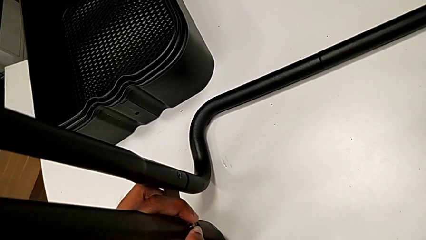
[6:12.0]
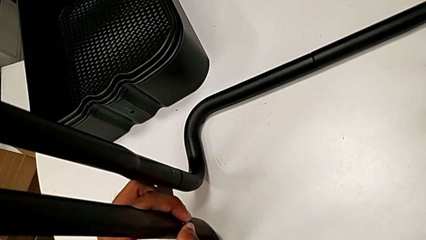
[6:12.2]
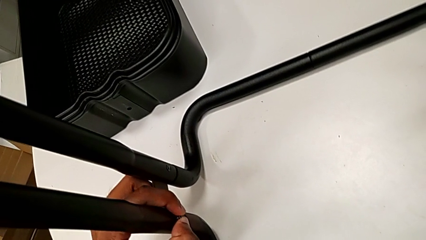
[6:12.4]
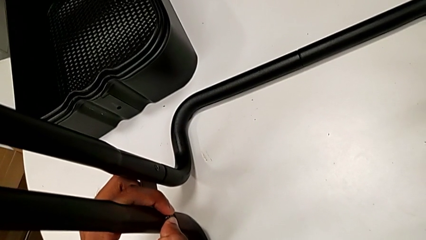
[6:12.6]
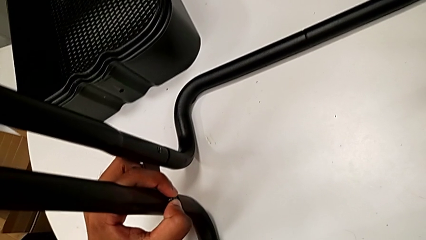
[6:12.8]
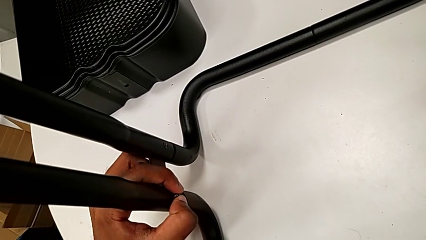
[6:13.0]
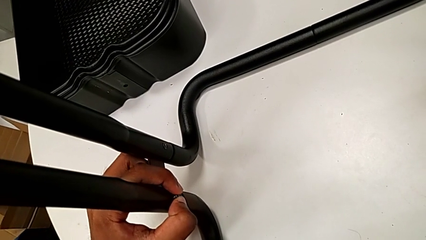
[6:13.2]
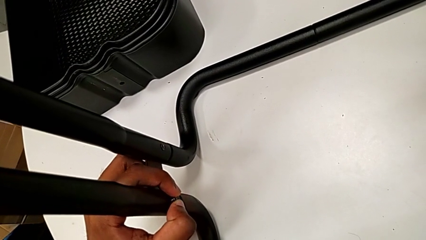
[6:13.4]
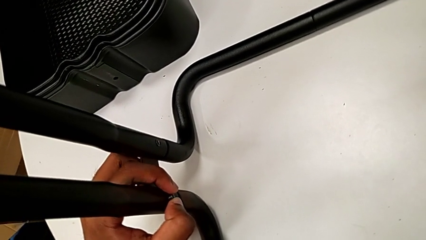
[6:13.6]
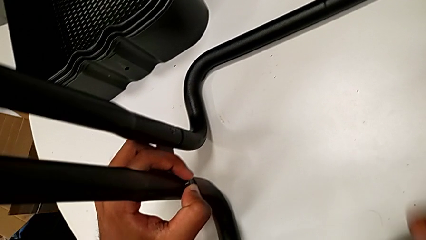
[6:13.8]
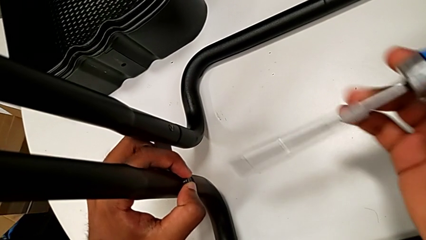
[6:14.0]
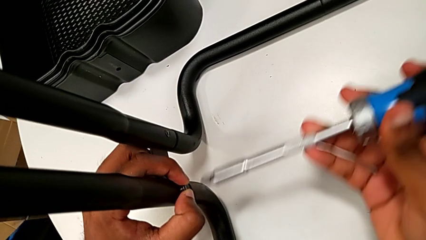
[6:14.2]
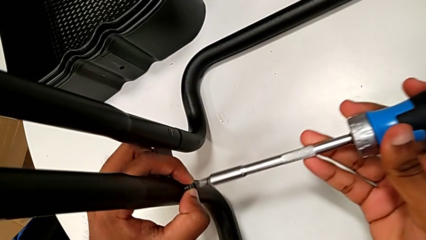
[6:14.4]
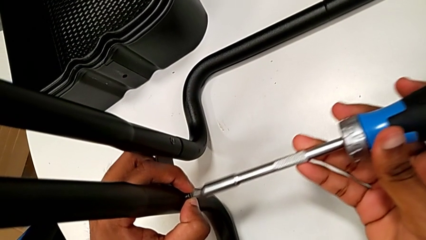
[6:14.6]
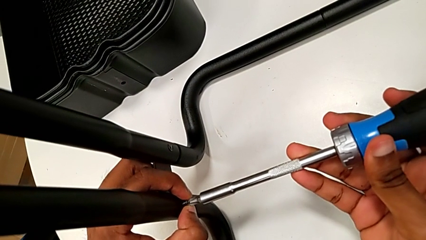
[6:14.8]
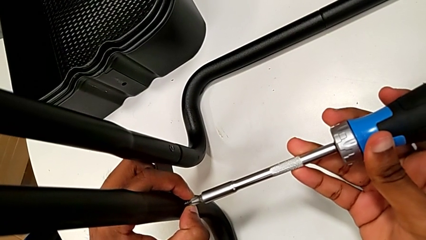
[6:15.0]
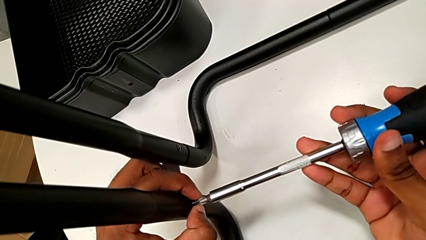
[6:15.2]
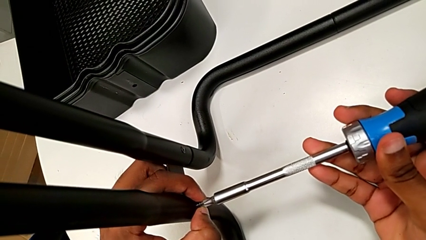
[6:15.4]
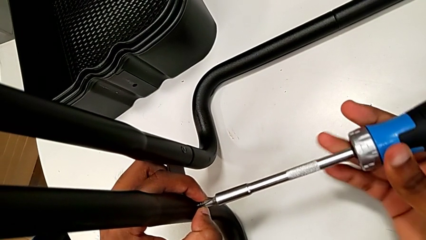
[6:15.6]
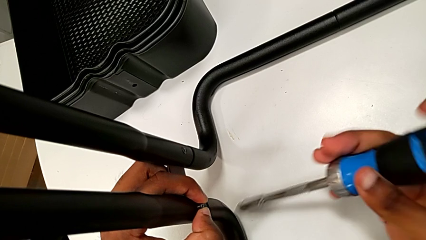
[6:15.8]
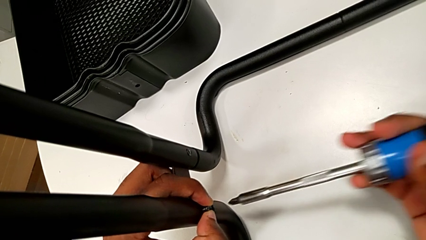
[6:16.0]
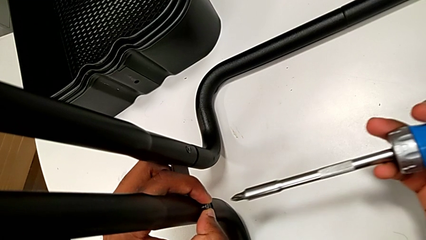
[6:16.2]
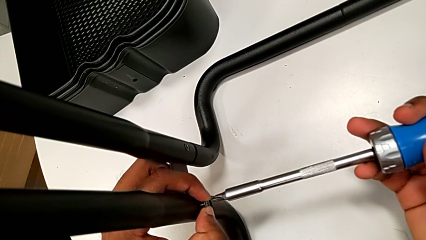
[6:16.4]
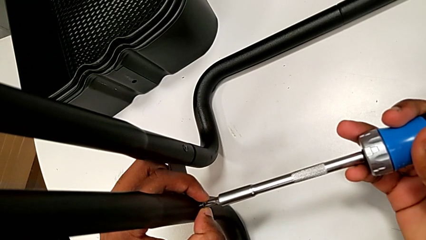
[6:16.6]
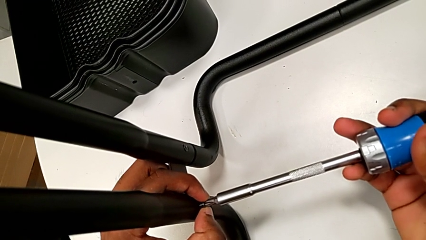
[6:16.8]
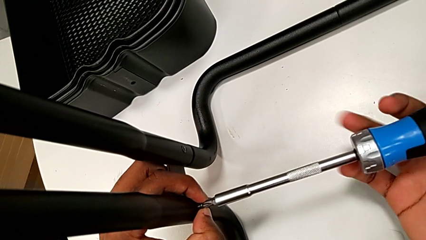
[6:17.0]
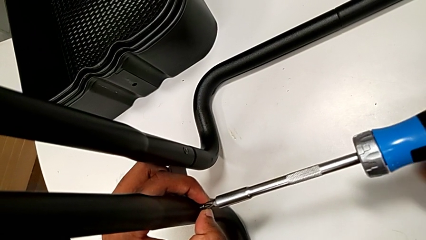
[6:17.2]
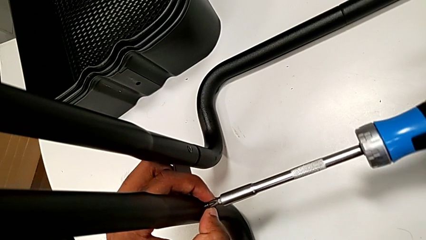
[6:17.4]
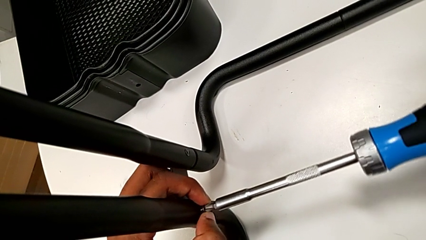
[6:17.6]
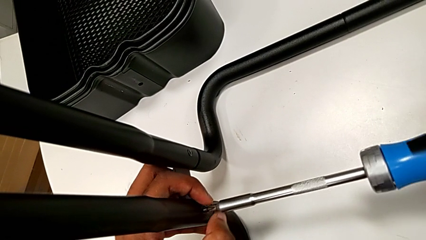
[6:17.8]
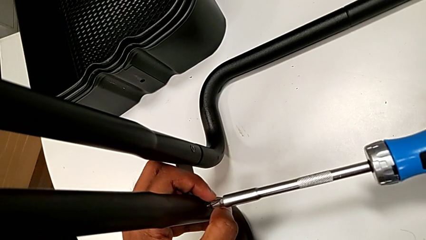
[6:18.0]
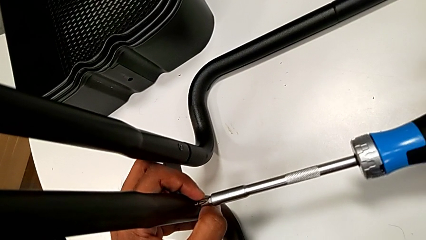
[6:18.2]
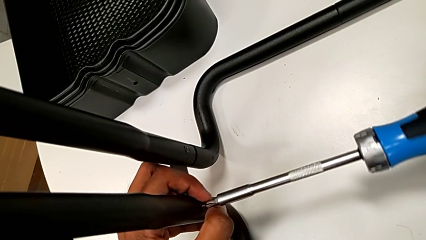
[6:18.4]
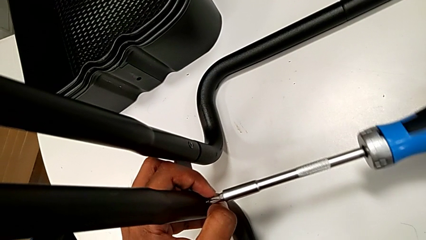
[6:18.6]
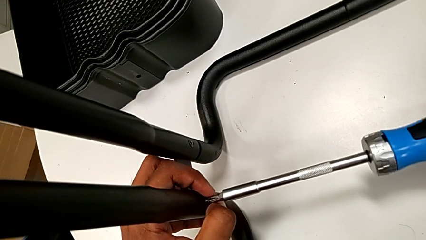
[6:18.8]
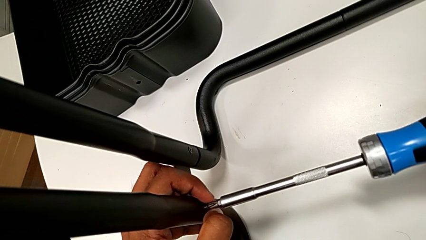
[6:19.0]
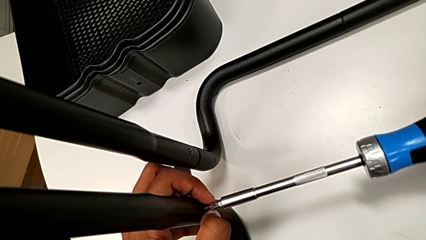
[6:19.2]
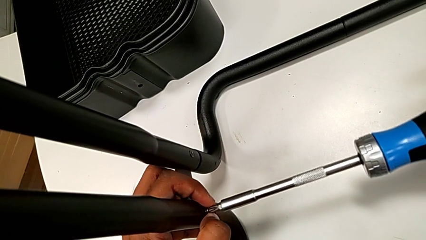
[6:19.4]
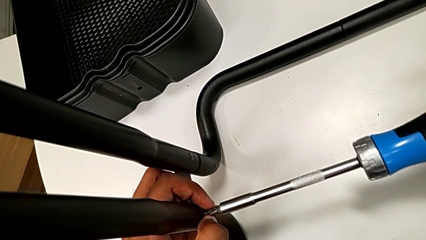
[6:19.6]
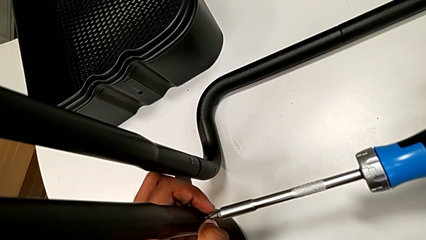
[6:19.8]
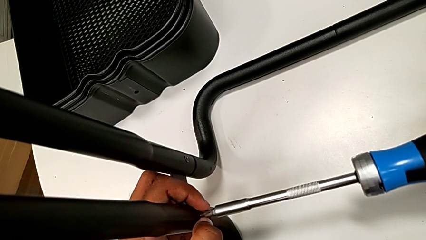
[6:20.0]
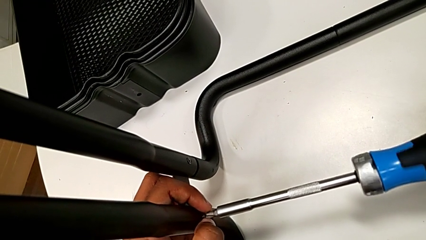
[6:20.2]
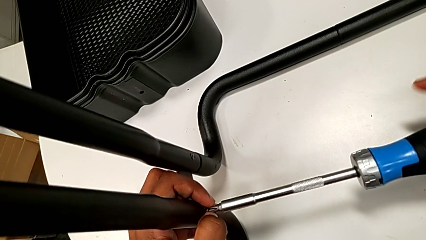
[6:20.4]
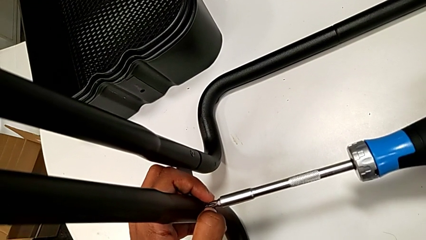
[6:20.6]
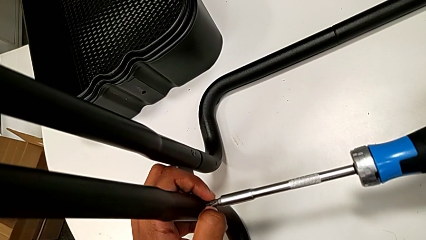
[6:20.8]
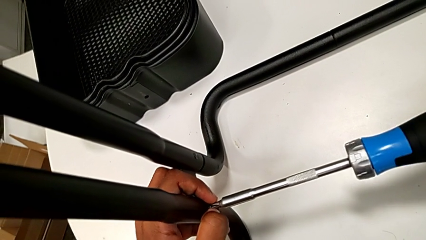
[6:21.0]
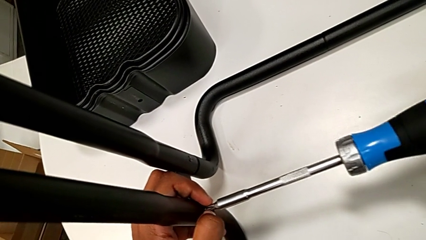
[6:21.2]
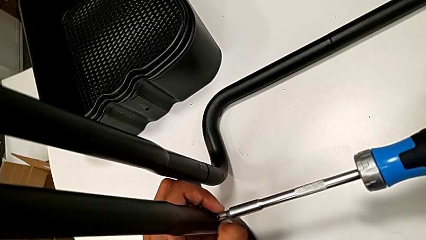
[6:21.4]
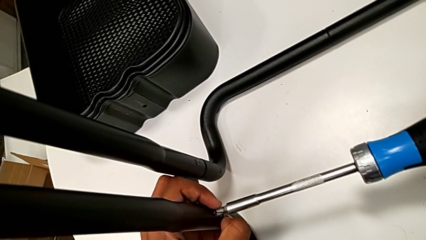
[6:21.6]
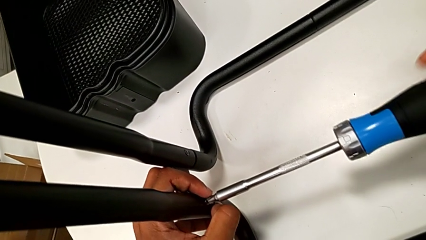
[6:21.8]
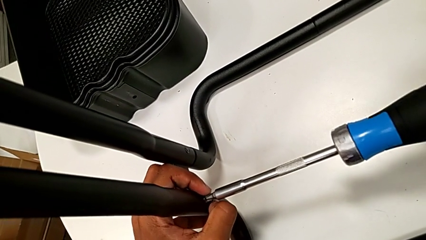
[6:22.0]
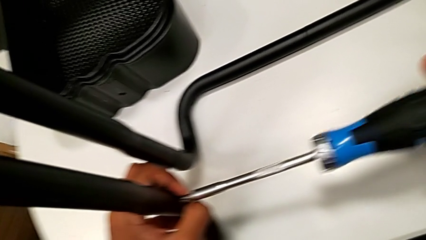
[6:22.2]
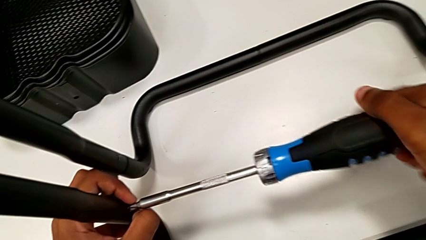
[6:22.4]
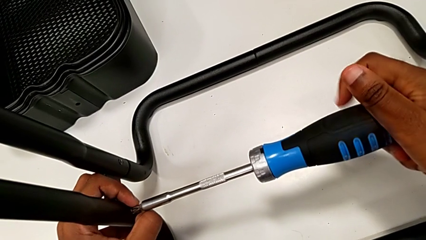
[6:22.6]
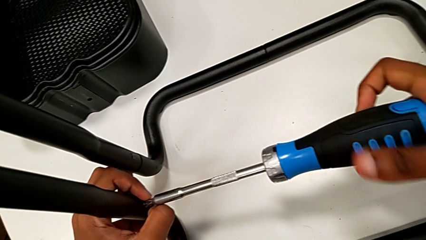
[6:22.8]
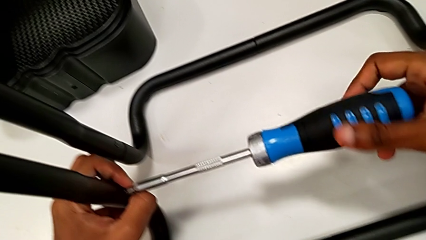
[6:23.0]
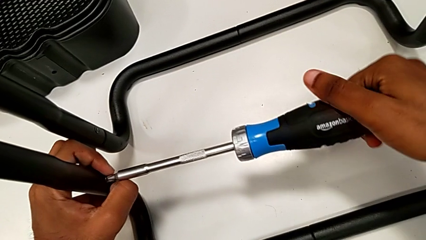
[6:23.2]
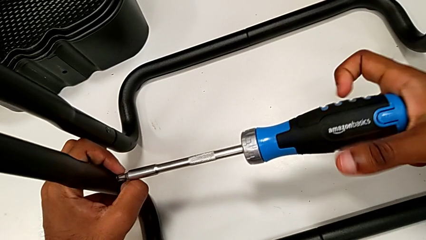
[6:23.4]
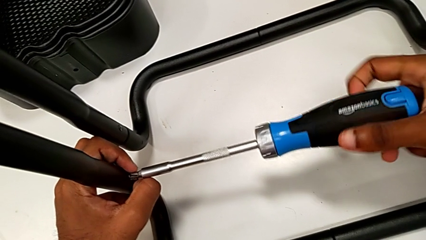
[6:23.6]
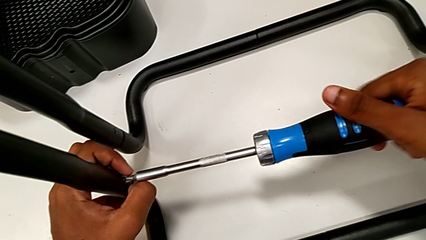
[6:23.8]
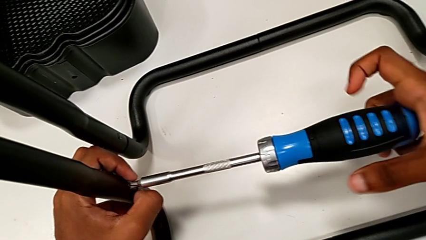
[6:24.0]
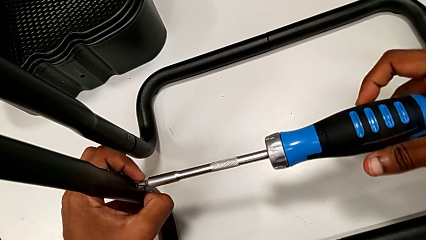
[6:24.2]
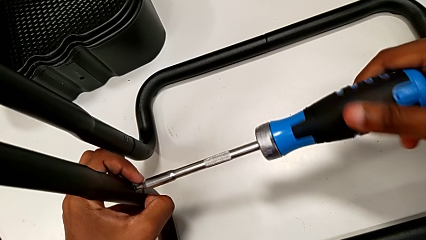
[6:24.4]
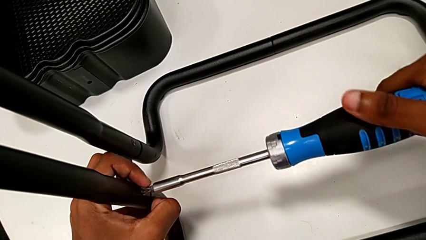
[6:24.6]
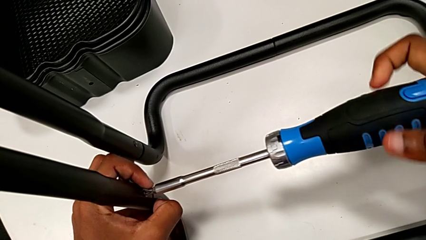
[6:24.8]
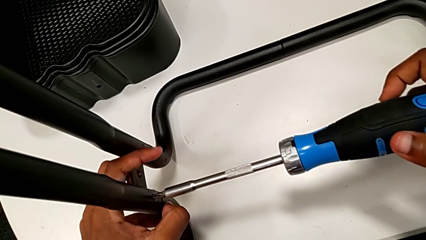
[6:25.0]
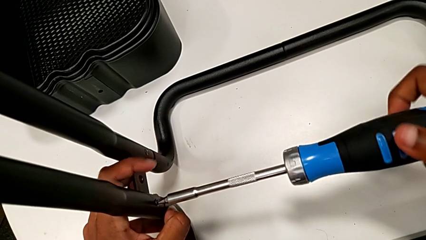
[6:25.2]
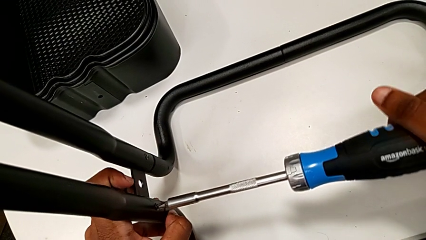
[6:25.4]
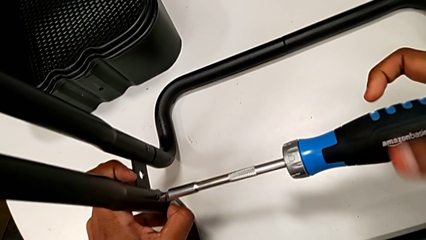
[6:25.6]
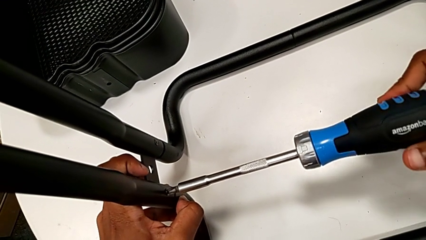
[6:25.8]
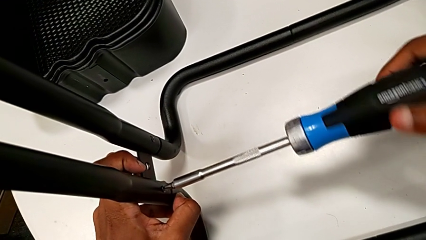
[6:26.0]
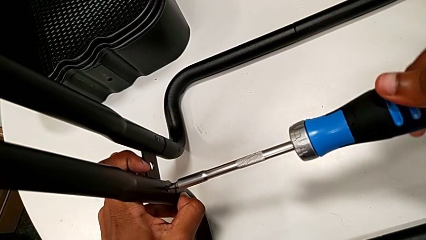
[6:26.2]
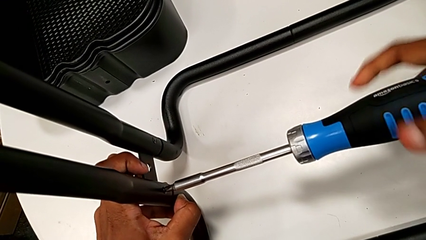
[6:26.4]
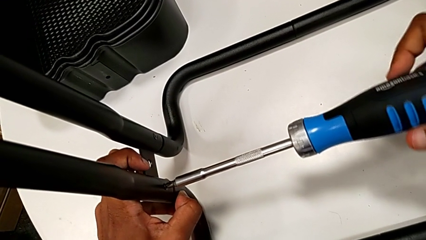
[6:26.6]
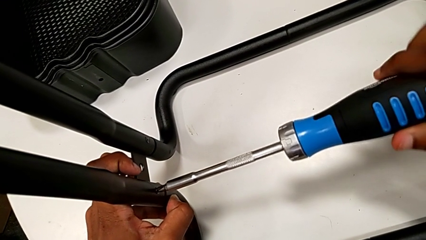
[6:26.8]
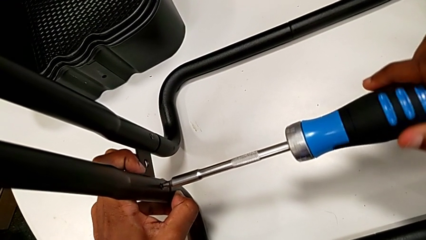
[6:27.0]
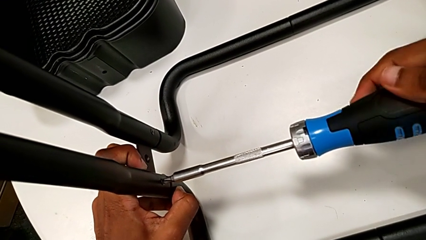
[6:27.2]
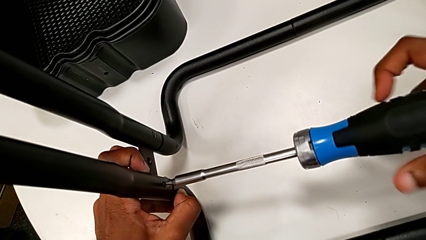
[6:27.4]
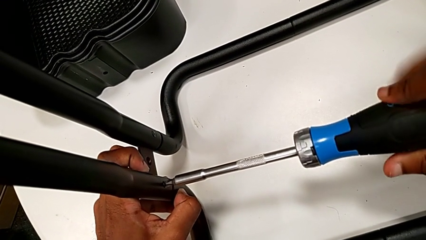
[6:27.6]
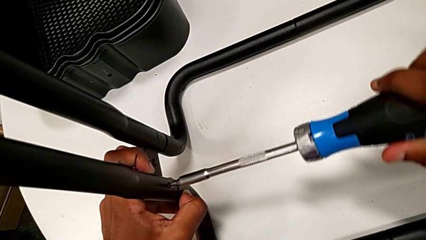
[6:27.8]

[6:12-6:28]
The camera wearer is assembling the sidebars to the base frame. They place the screwdriver and begin to screw the fourth screw.
